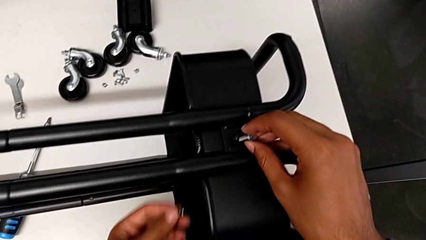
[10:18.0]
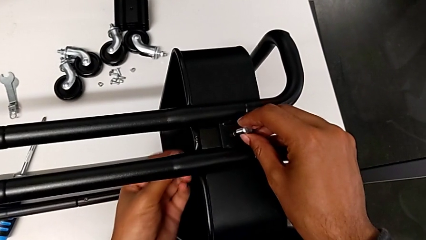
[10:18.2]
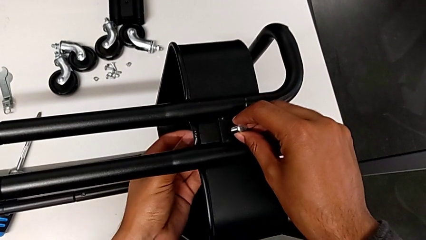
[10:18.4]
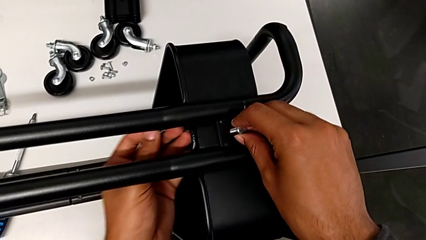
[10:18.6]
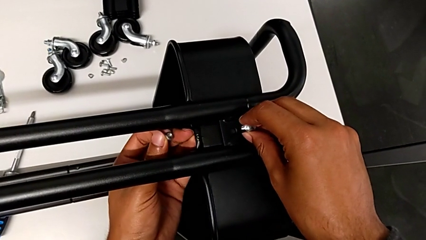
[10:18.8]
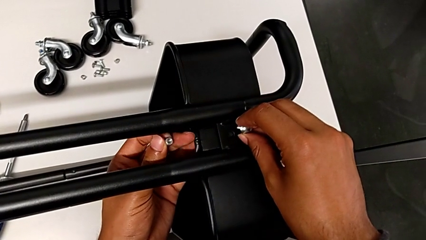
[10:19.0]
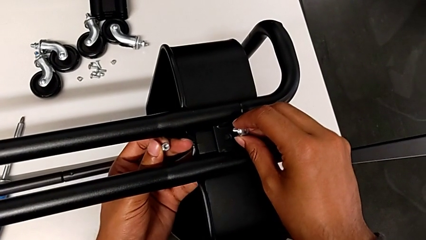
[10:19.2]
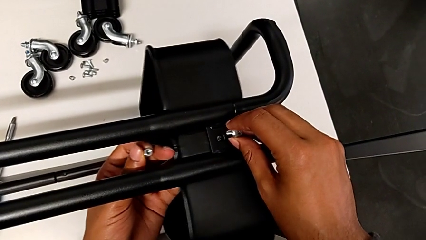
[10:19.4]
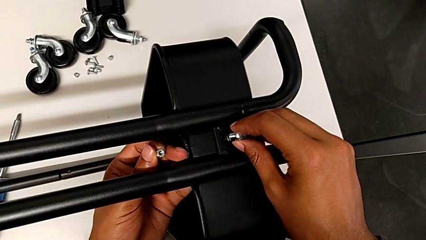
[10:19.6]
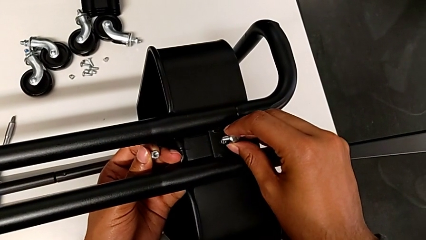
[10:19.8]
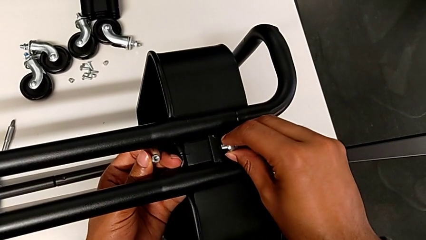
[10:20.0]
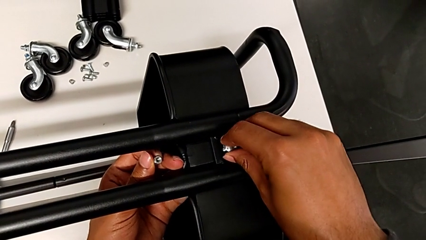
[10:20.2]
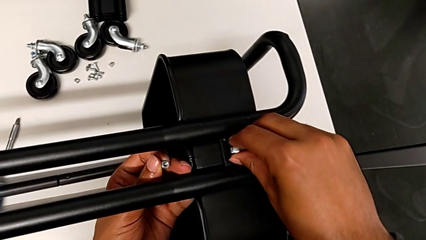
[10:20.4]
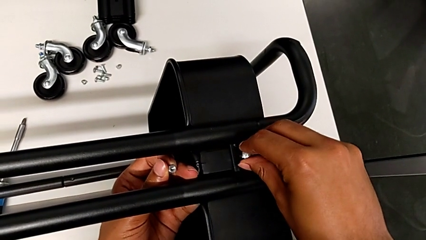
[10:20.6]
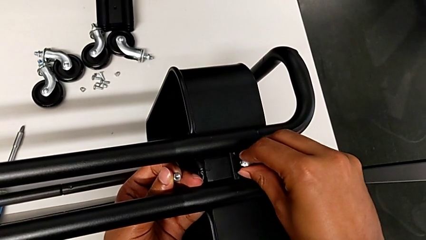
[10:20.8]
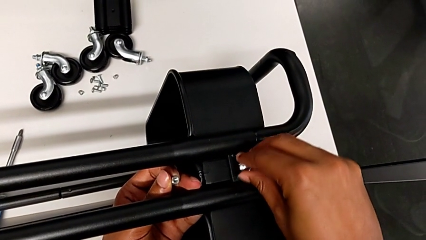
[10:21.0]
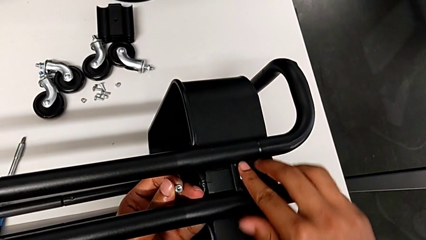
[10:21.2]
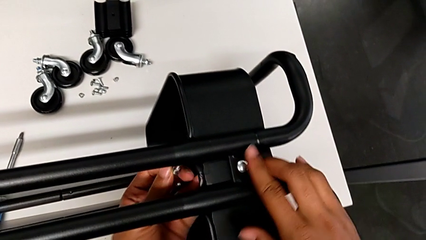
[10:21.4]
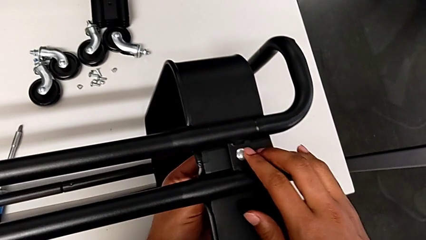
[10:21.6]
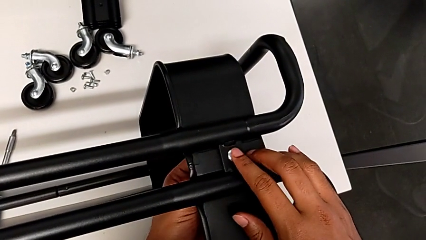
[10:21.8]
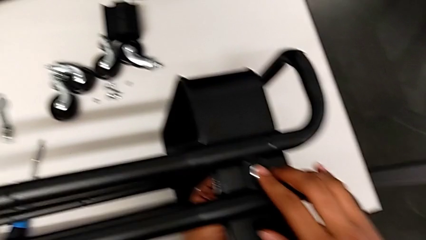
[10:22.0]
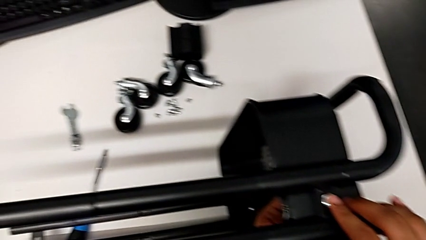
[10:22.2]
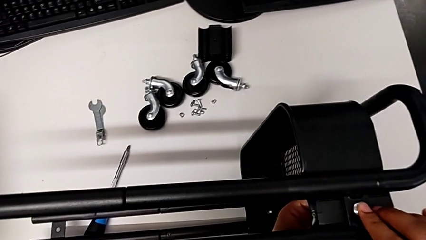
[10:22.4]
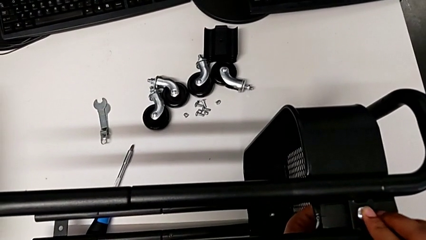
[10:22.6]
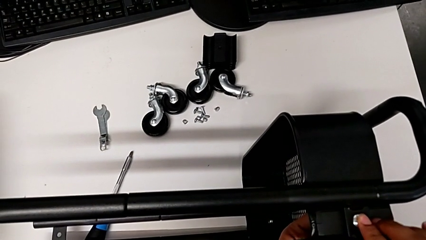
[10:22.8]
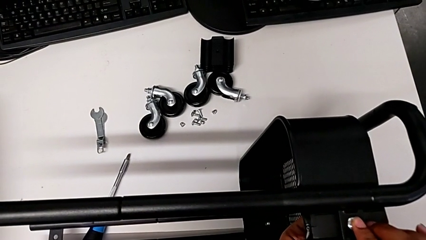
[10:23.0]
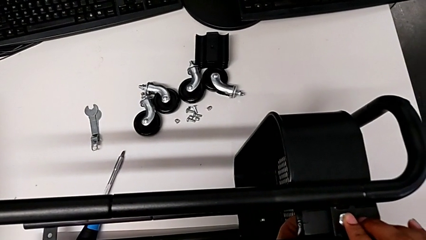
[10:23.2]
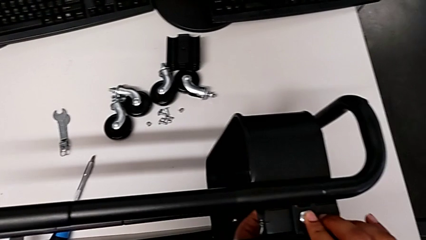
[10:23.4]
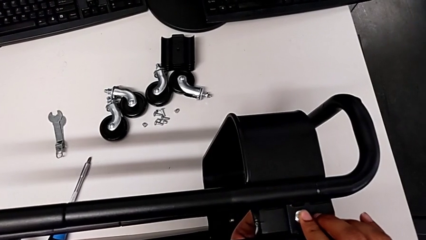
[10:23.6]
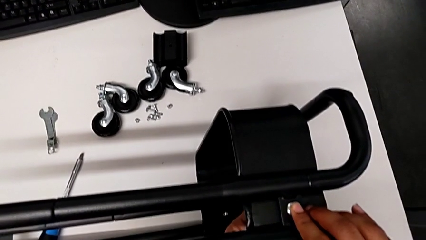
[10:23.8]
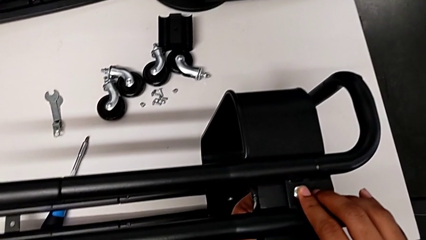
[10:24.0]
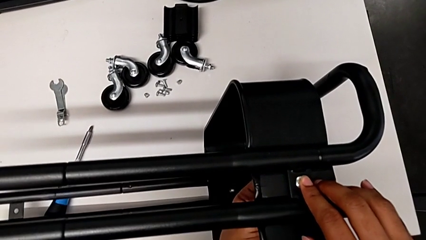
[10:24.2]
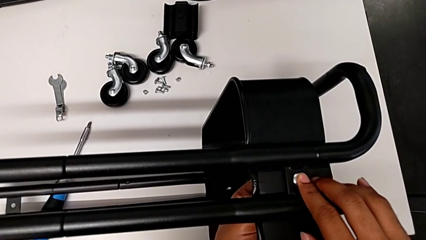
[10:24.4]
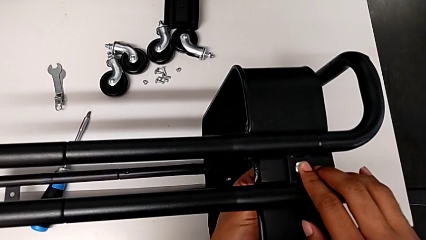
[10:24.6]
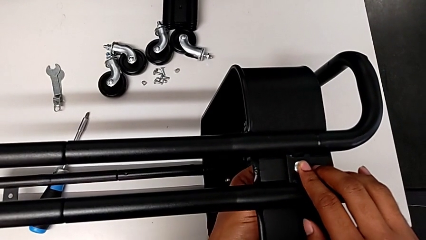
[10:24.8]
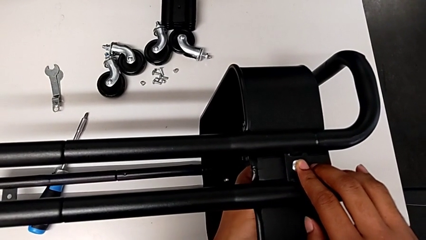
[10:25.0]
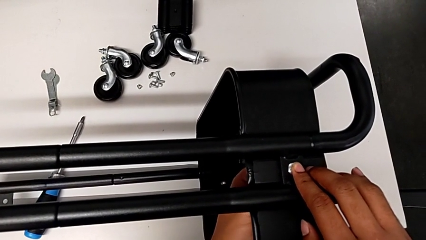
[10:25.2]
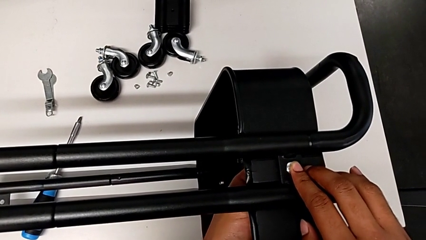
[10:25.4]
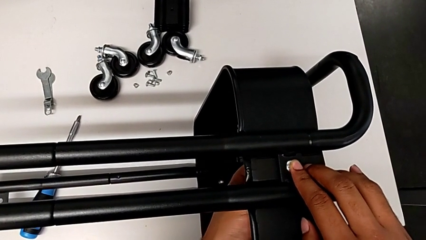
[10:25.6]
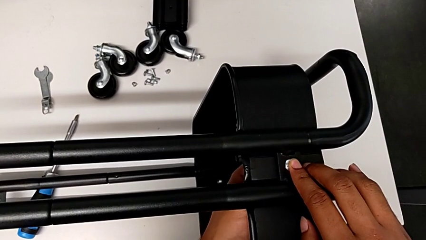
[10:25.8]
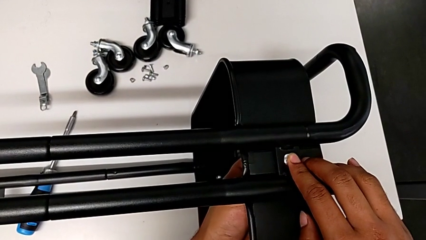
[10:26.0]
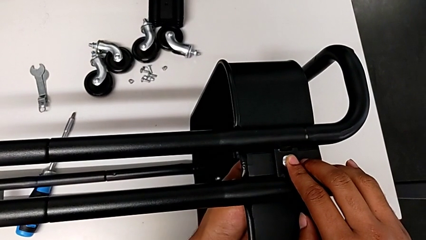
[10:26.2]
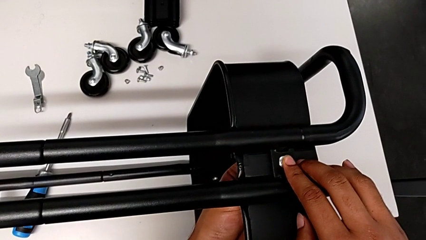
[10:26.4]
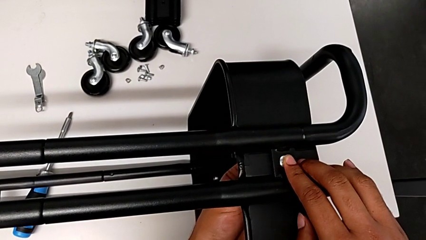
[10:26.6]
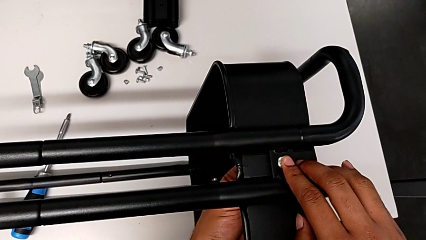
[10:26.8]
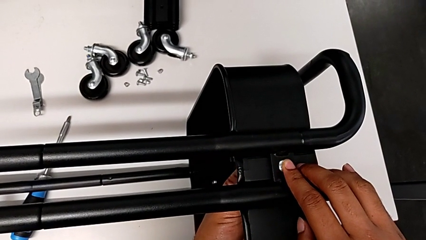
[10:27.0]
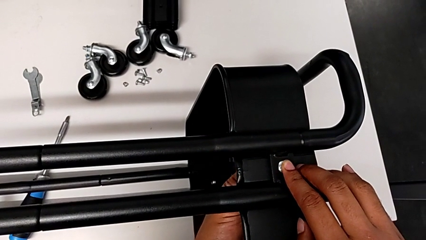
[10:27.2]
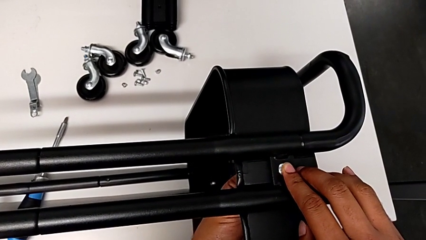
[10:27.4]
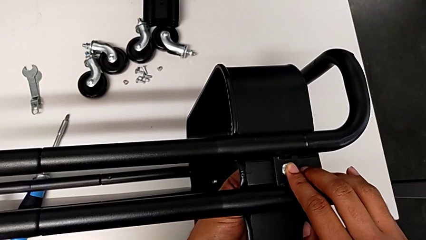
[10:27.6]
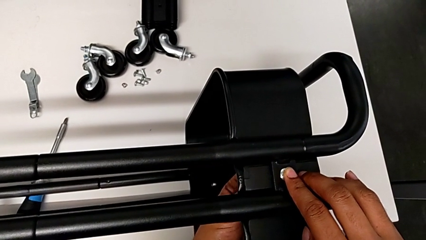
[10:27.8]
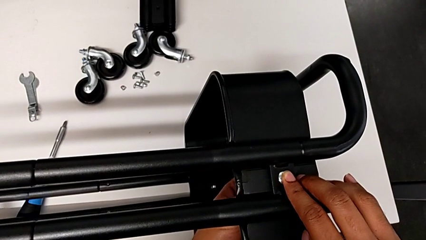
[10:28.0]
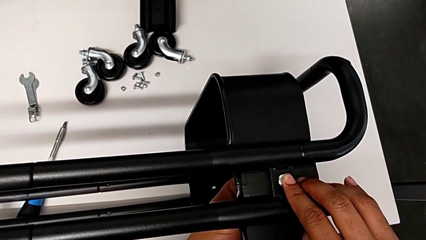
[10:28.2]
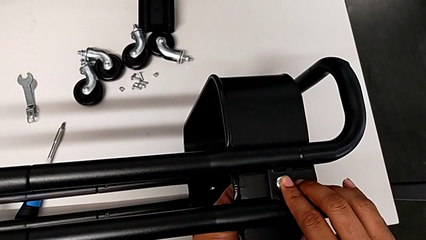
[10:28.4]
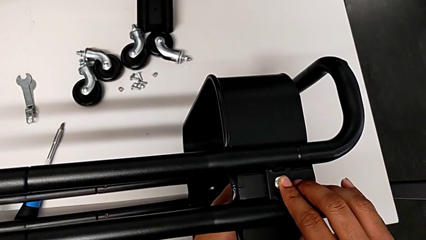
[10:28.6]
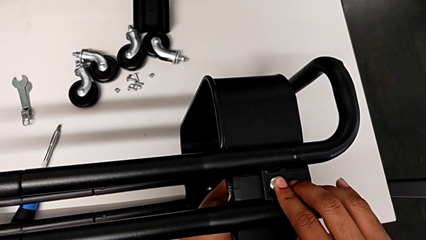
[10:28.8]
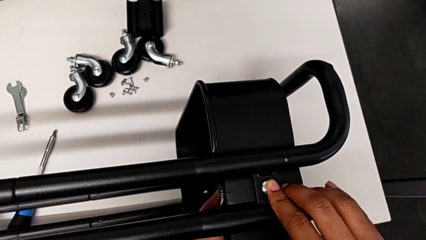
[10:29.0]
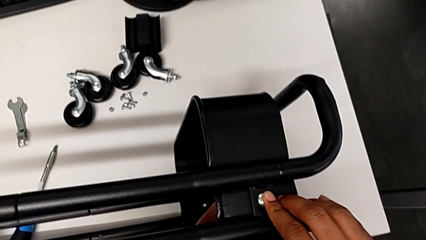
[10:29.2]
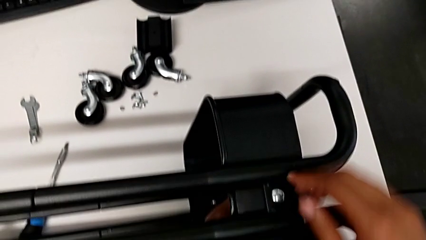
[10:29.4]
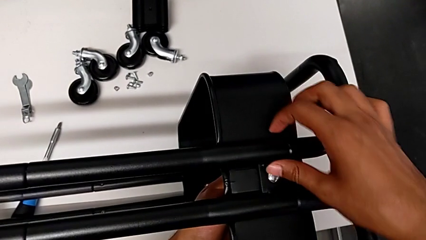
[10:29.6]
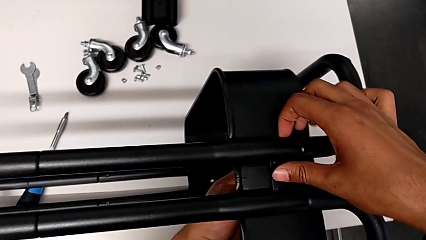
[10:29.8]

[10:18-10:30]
The camera wearer is screwing the tray. They insert the screw and screw the second hexagon cap nut.

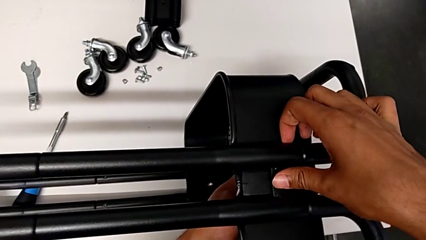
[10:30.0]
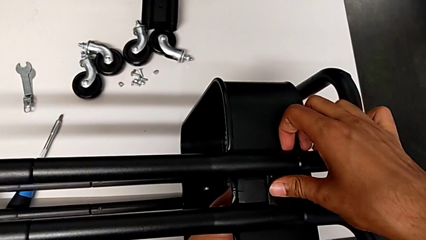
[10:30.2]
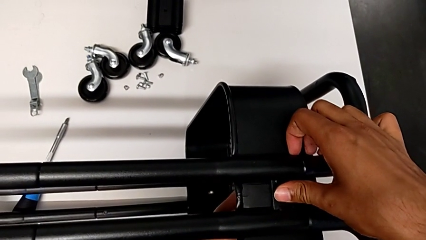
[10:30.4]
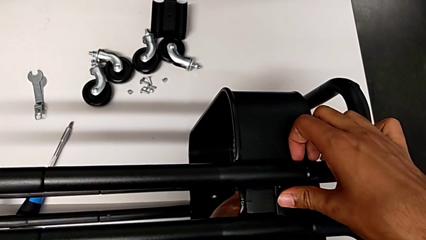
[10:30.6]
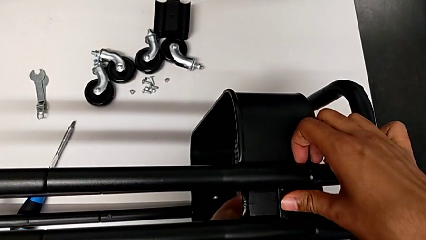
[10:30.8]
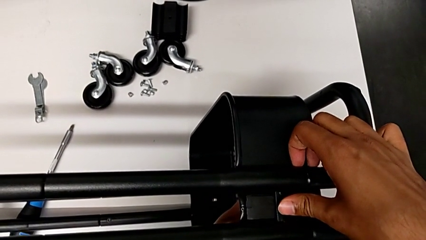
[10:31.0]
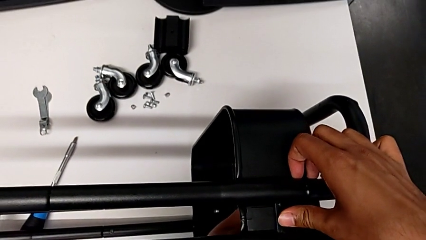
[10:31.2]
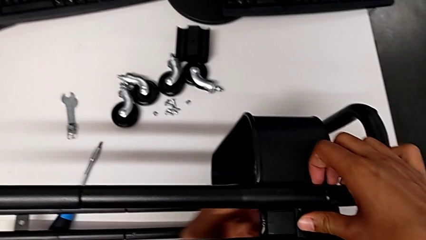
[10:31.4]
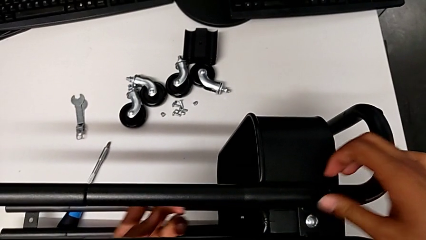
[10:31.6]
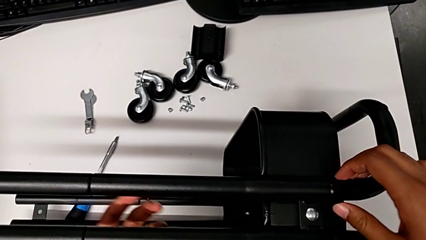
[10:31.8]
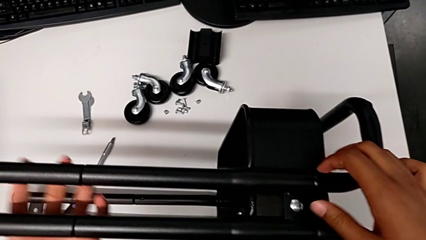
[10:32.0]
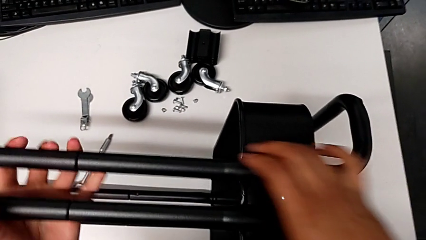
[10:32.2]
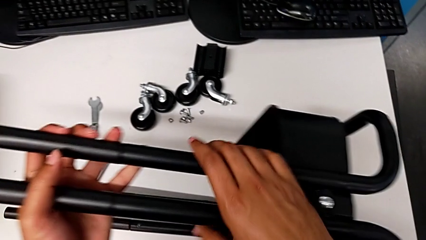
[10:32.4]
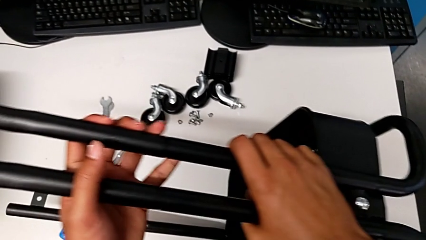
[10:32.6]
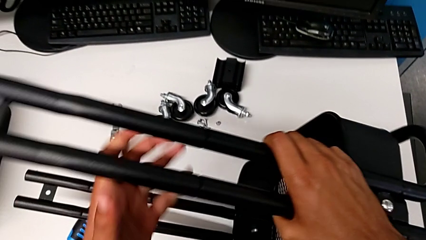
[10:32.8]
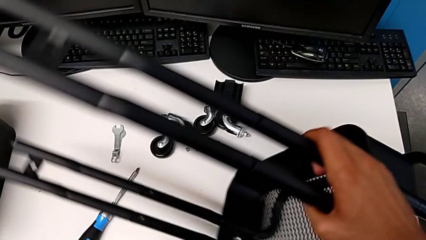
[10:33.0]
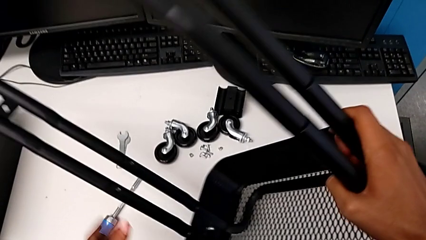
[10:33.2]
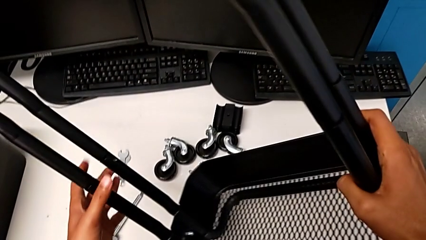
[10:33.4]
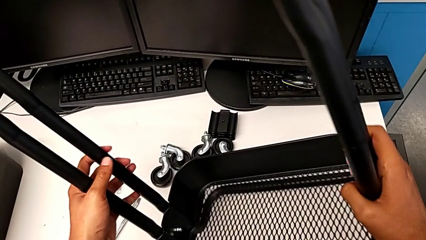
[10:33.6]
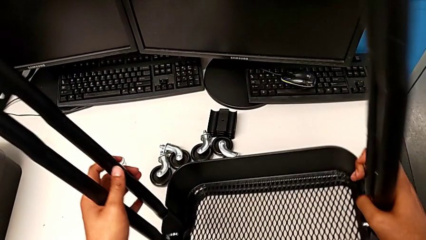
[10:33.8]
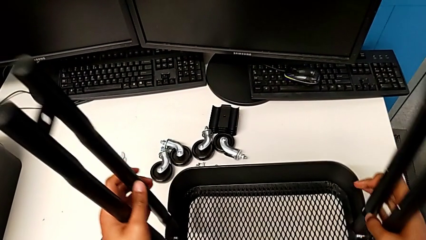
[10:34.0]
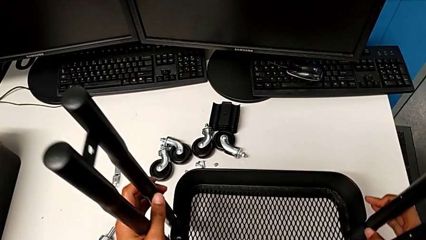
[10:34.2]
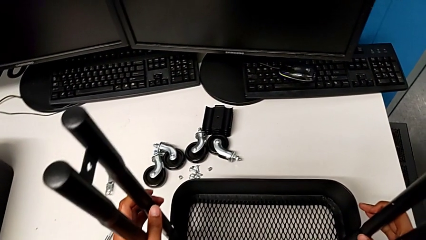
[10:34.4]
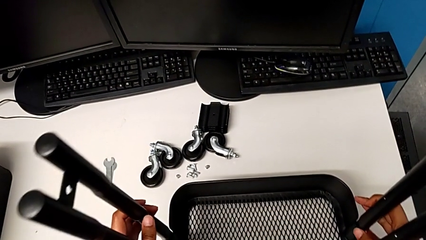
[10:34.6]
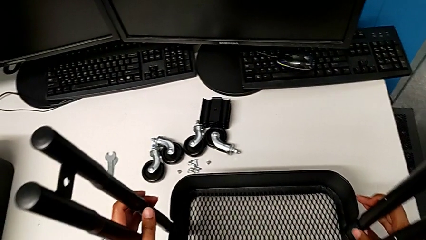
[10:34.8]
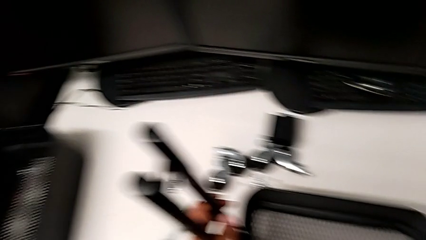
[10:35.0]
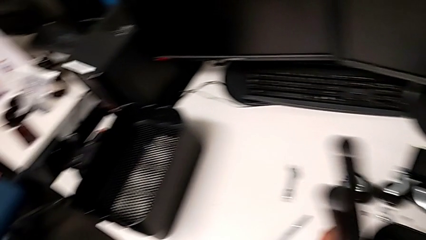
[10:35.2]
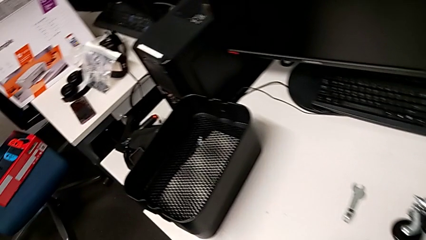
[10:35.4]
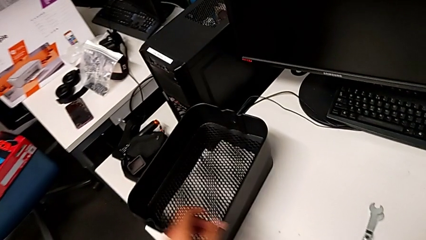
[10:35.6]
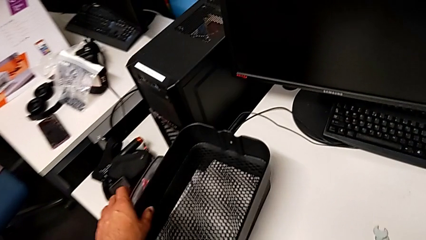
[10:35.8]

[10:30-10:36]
The camera wearer is disassembling the tray. They rotate the utility cart.
